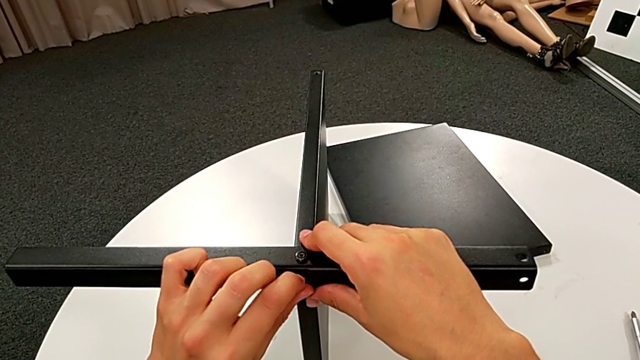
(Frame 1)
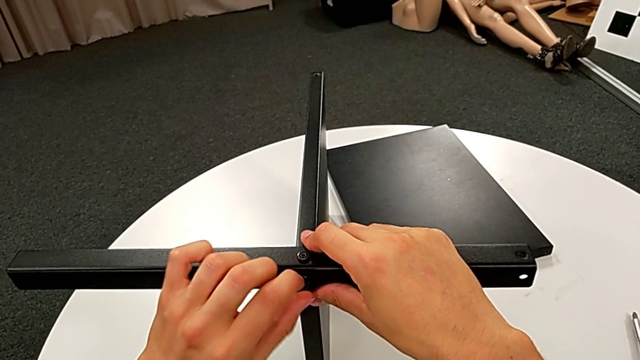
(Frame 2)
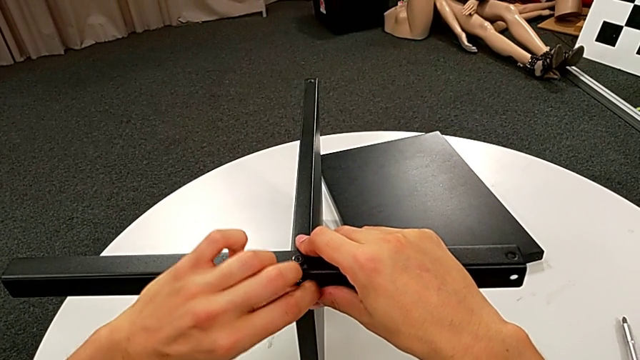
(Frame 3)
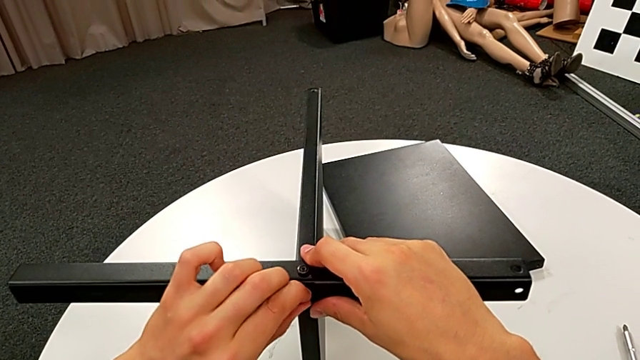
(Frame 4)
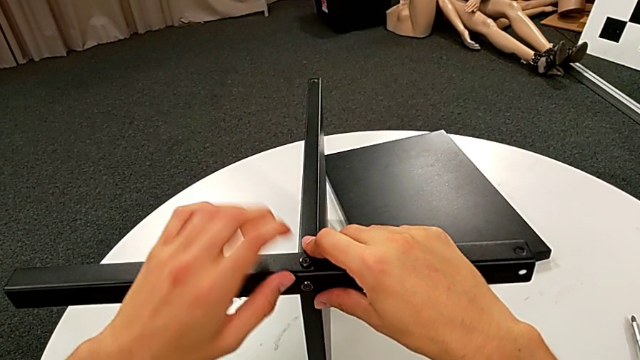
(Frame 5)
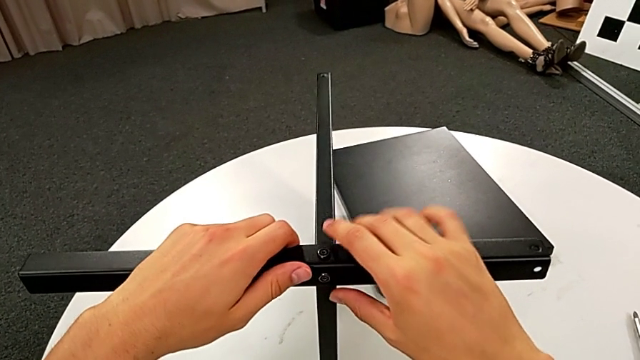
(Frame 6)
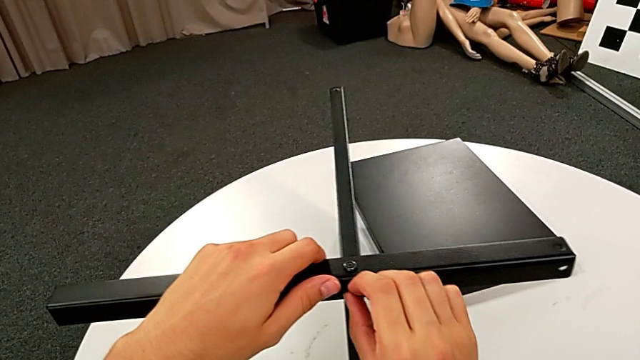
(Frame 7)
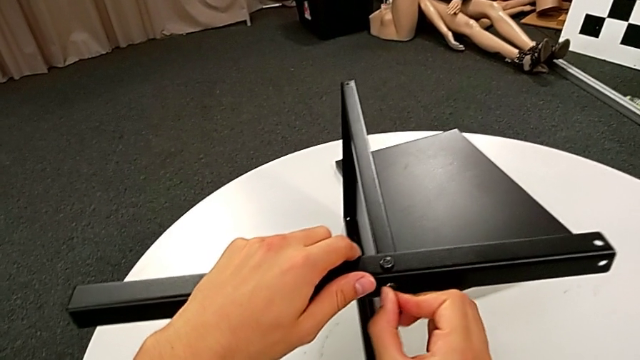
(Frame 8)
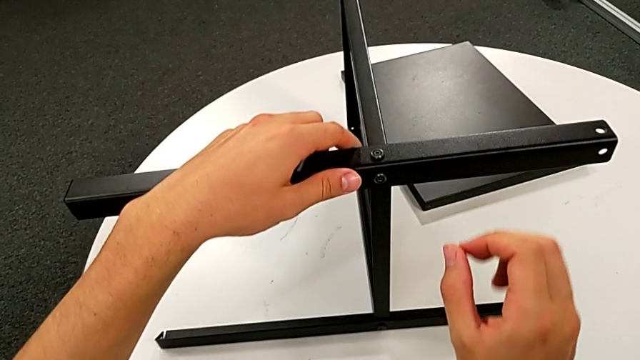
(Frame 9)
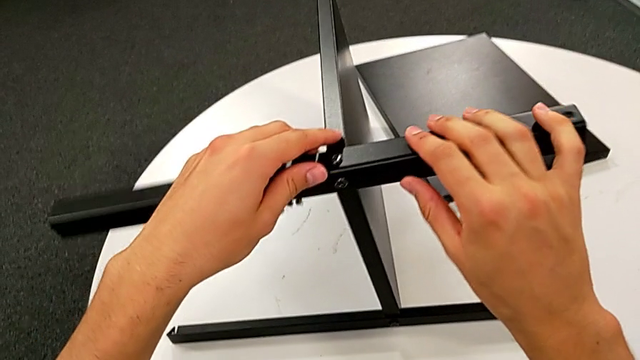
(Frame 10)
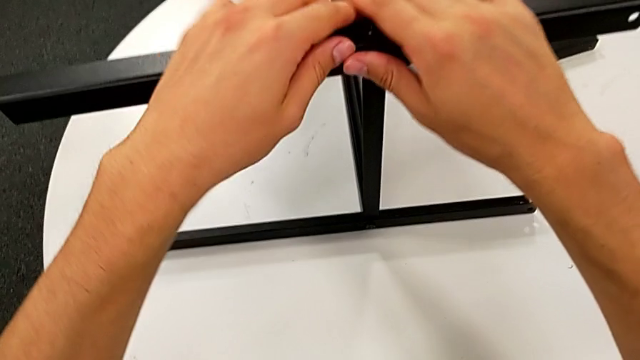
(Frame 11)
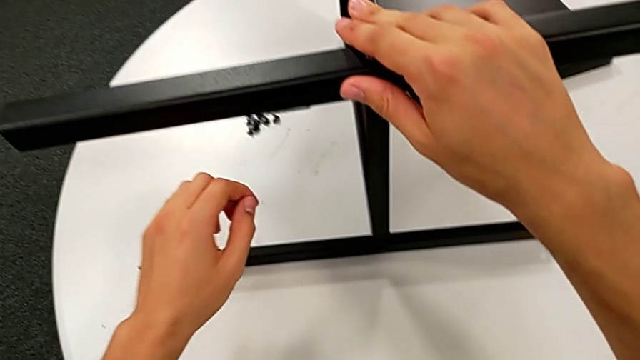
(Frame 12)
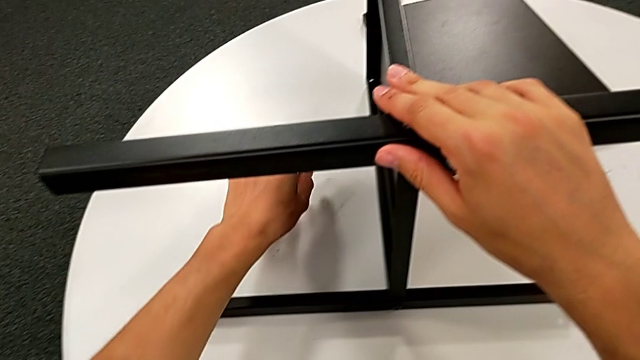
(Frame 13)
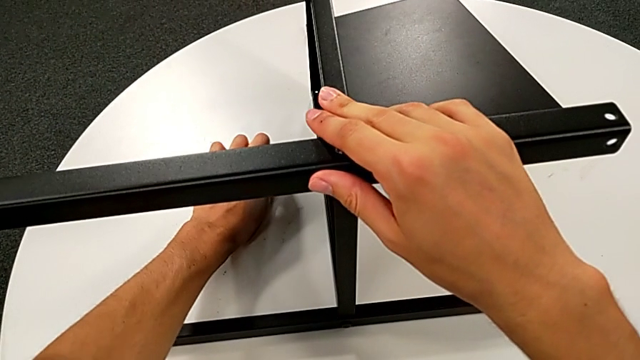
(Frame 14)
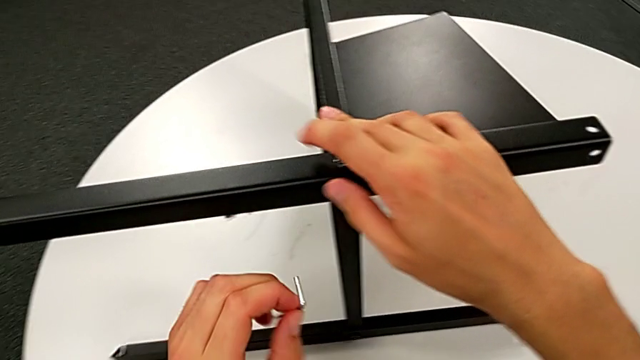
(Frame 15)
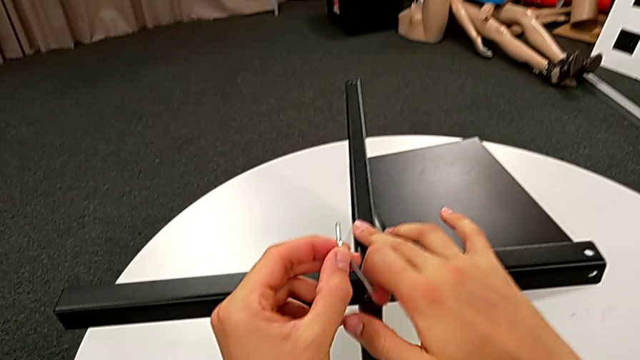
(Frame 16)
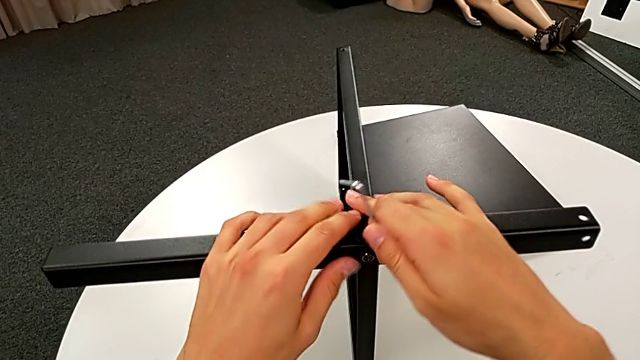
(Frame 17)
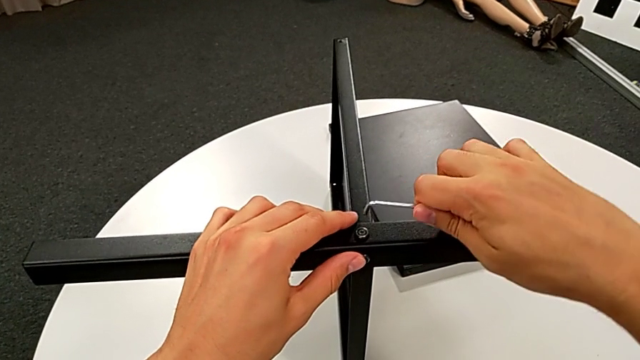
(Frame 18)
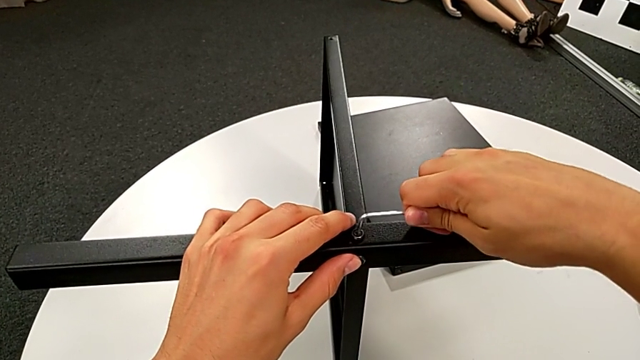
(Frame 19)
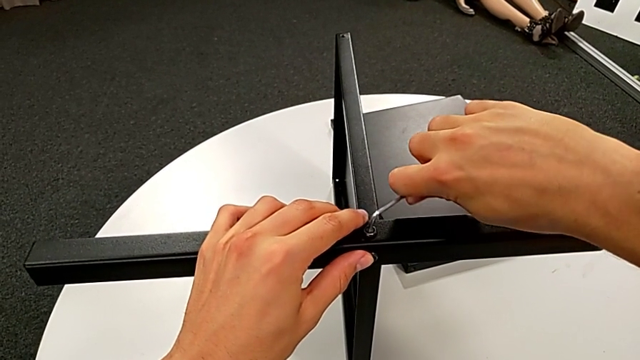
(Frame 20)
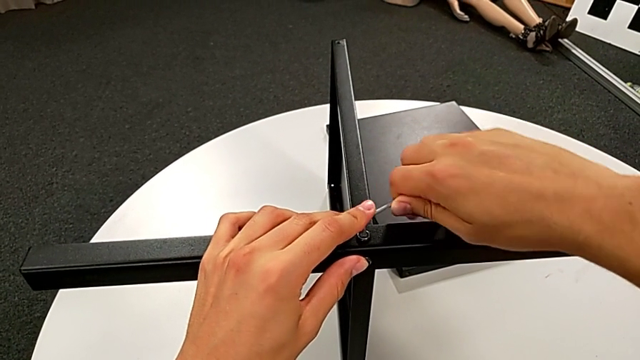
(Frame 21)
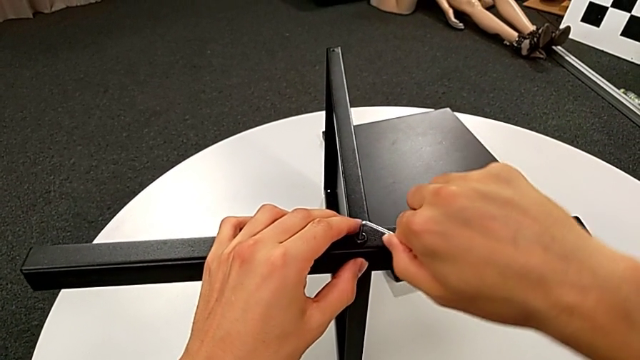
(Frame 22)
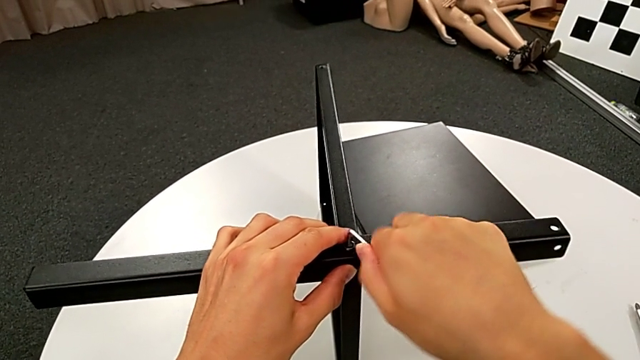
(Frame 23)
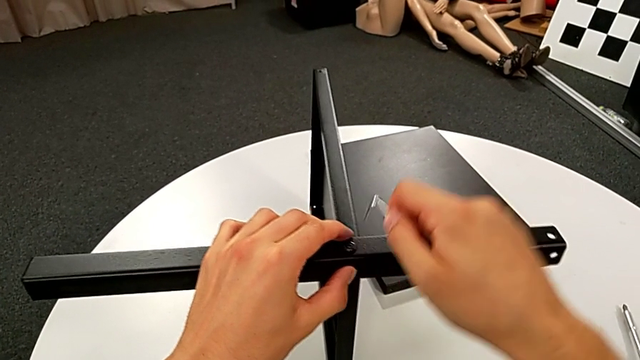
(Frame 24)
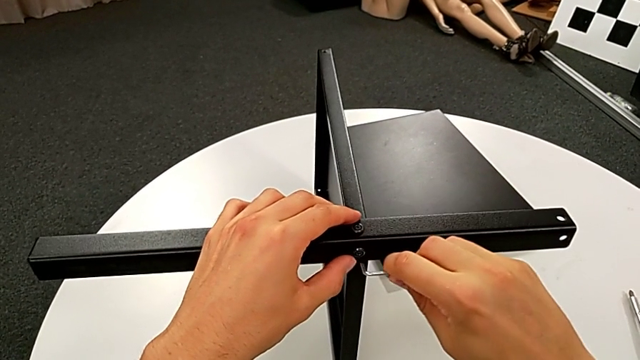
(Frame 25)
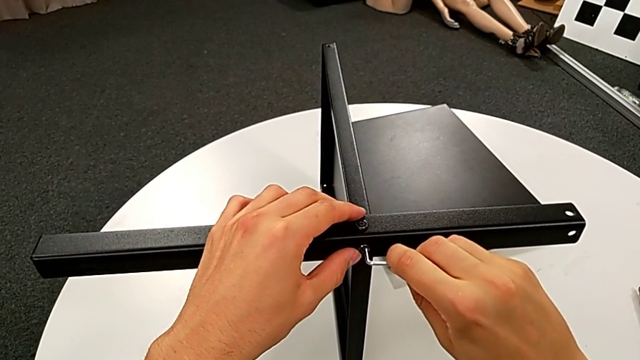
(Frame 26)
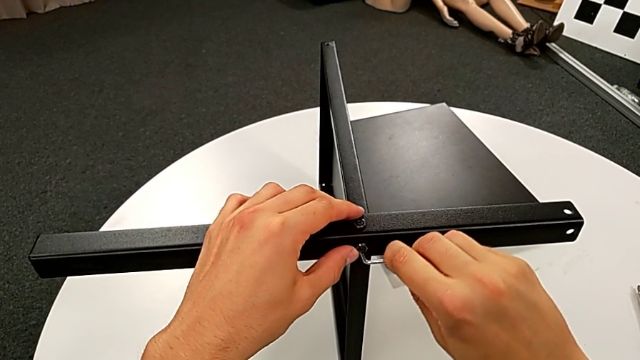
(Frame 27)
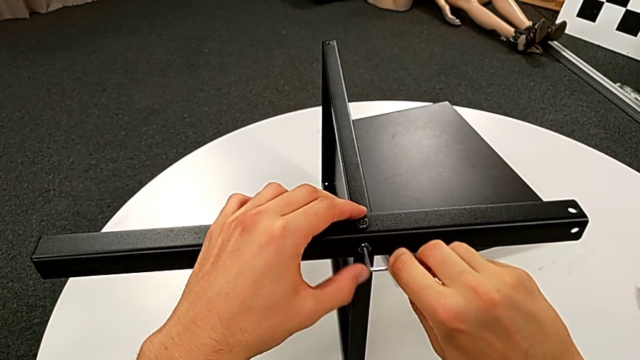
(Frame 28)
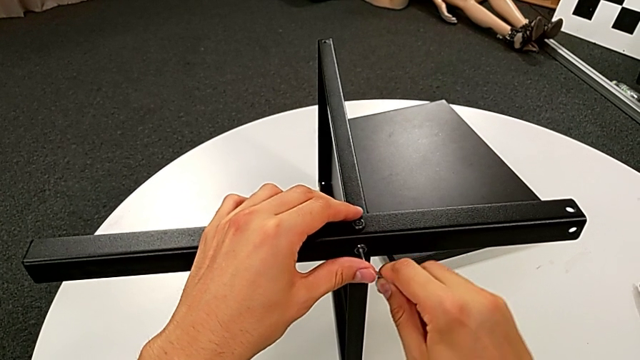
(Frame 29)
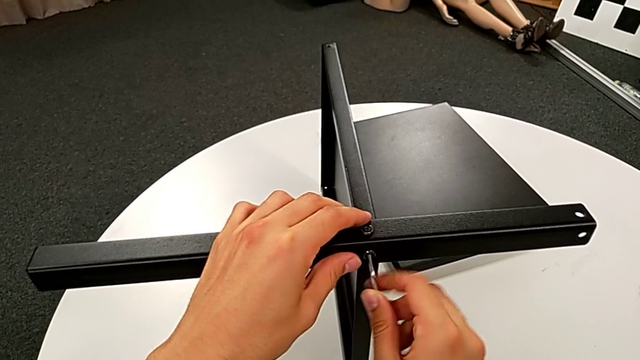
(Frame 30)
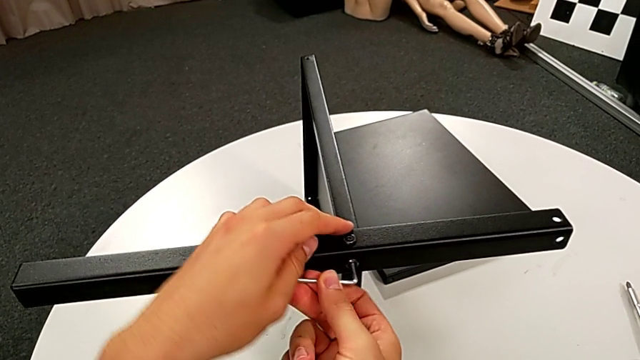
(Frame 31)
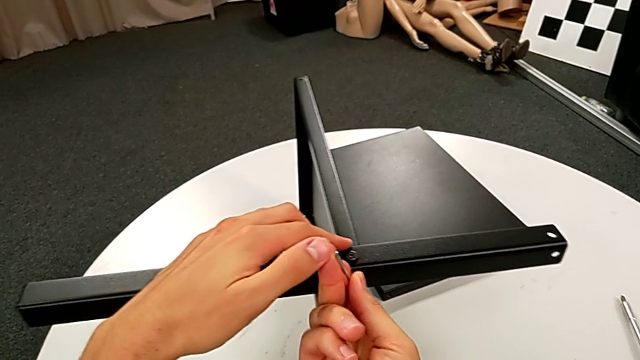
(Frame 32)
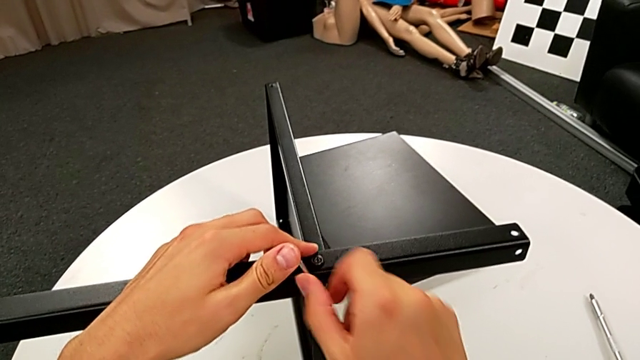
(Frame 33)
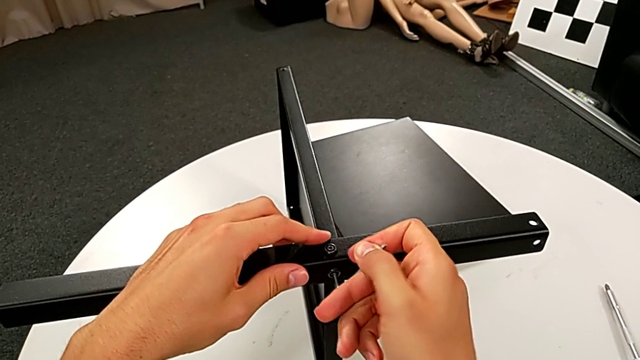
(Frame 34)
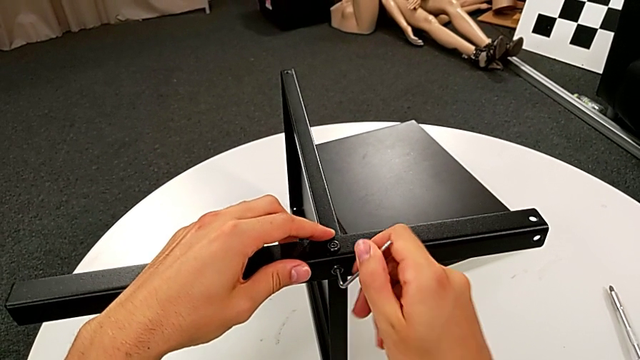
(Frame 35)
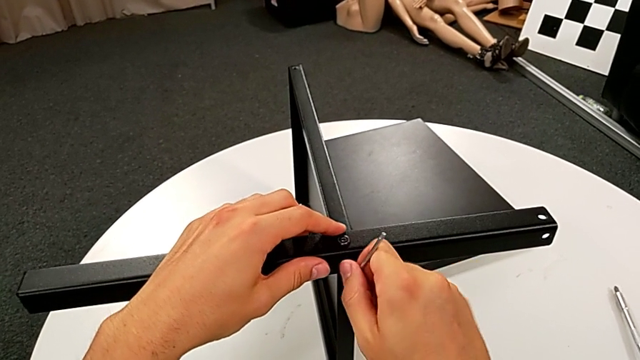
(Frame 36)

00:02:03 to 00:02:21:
The camera wearer is screwing the second leg into place. They screw the hex socket head twice, hold the nightstand, grab the Allen wrench twice, insert it, screw the hex socket head and withdraw the Allen wrench.

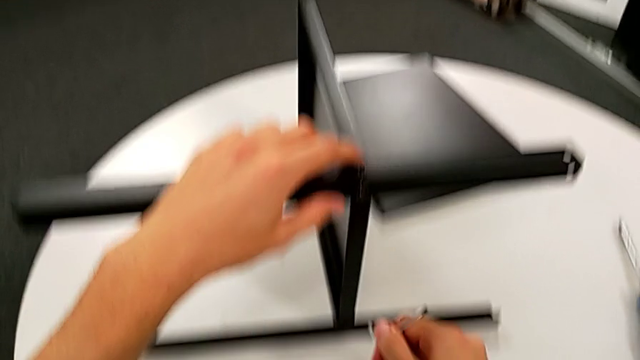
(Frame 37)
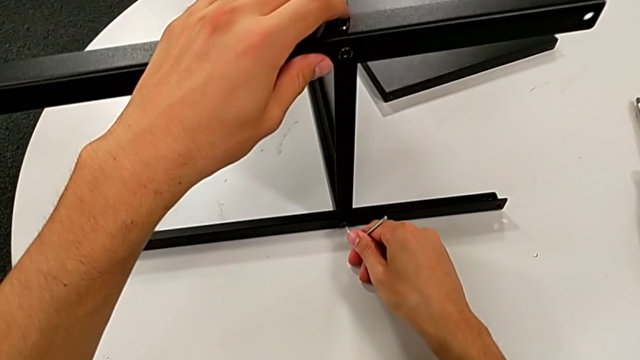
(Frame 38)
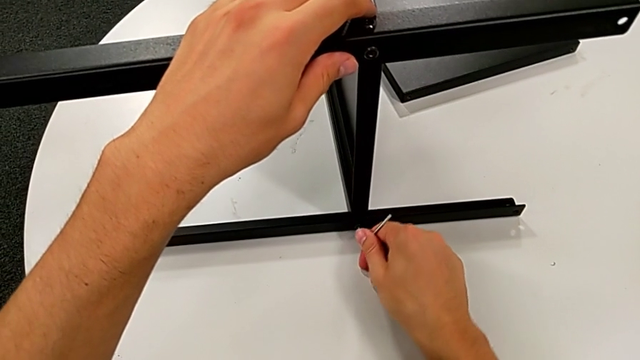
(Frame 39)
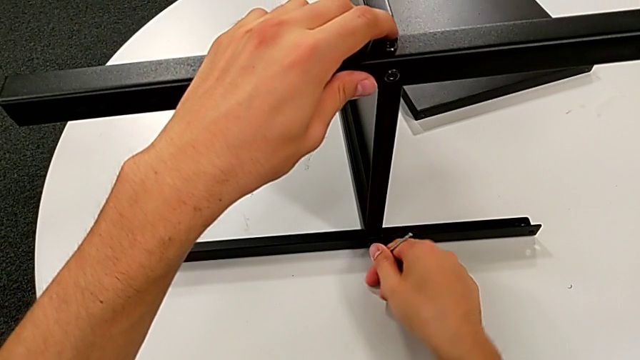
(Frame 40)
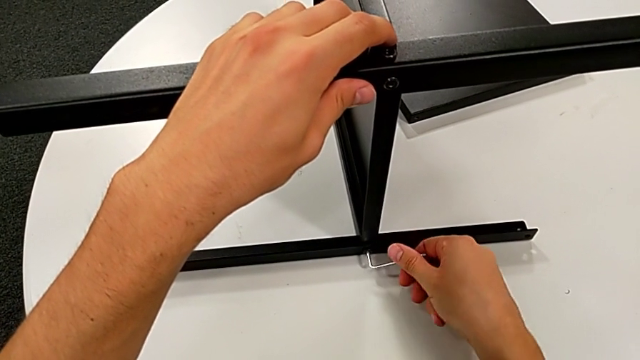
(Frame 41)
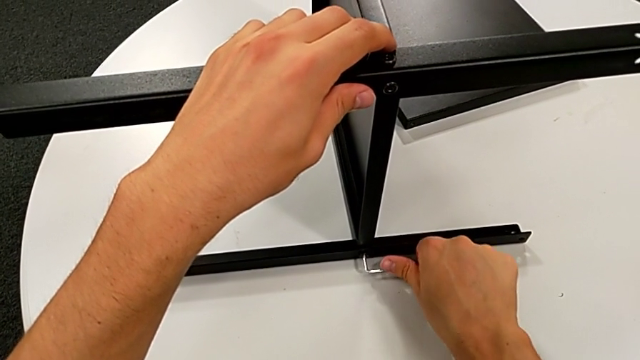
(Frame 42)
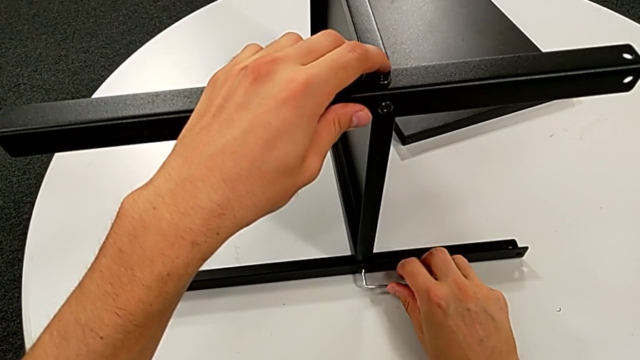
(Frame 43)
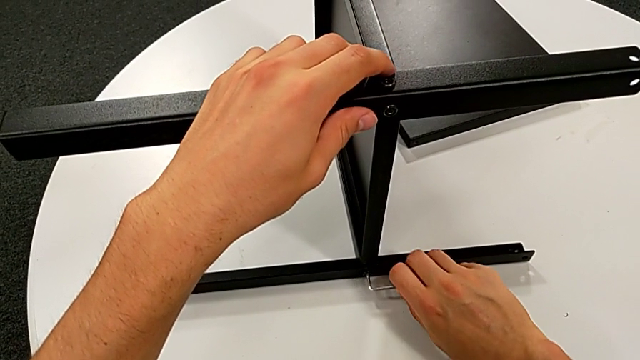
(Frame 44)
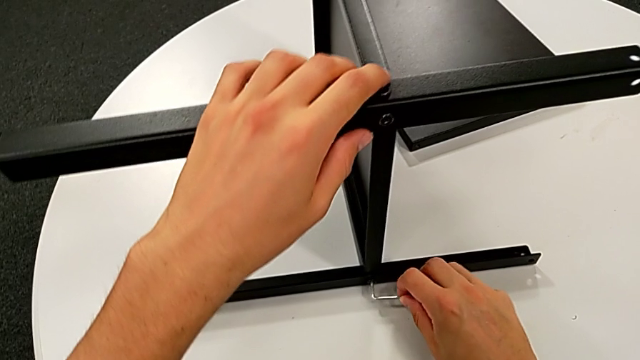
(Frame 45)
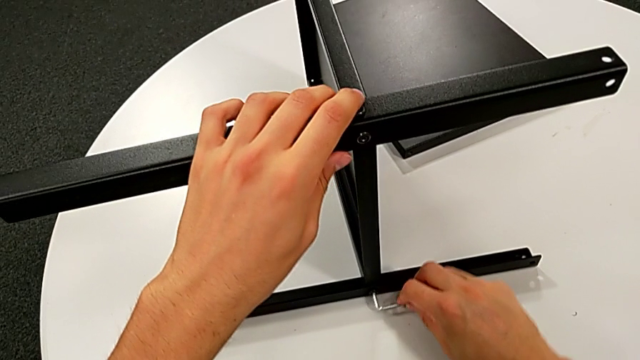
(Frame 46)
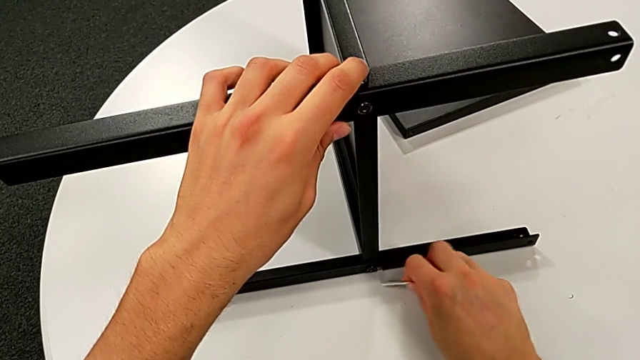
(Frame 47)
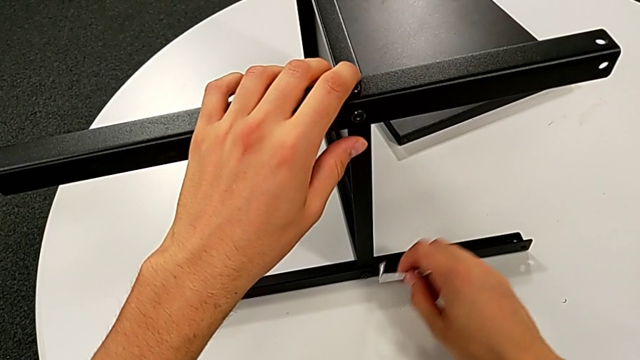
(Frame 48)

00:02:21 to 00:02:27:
The camera wearer is screwing the first leg once more. They insert the Allen wrench and begin to screw the hex socket head.
